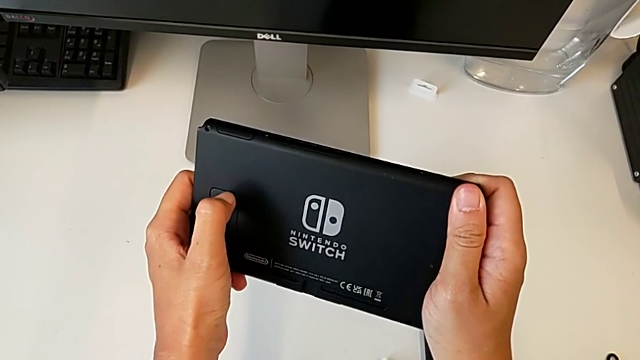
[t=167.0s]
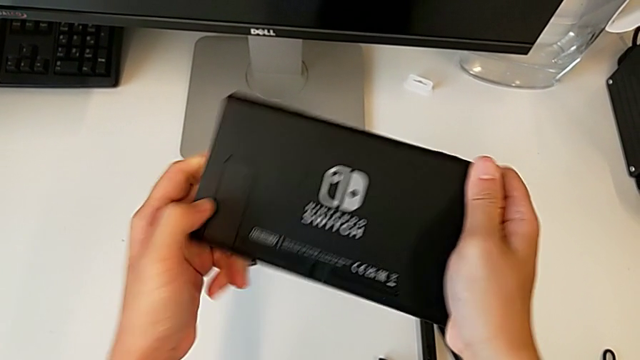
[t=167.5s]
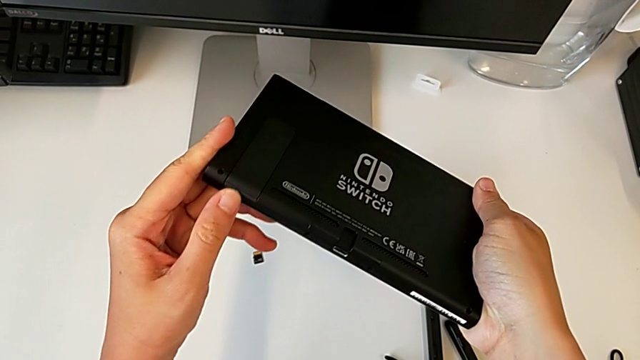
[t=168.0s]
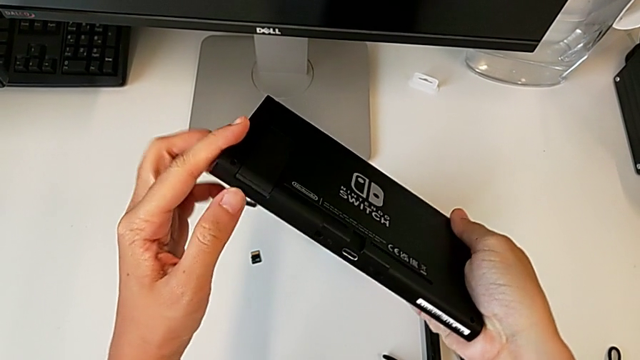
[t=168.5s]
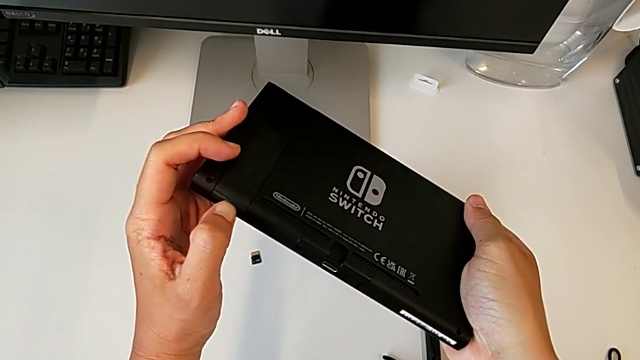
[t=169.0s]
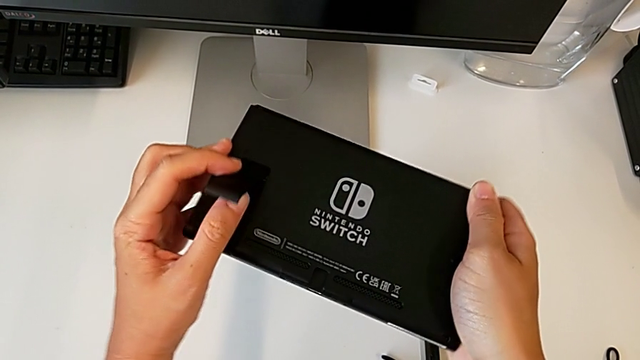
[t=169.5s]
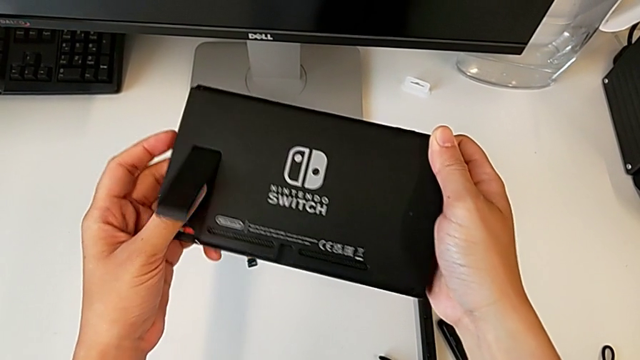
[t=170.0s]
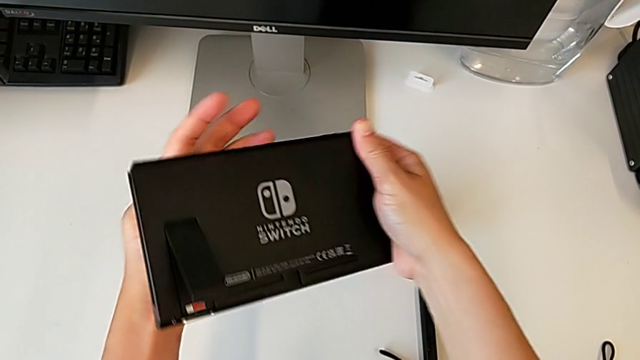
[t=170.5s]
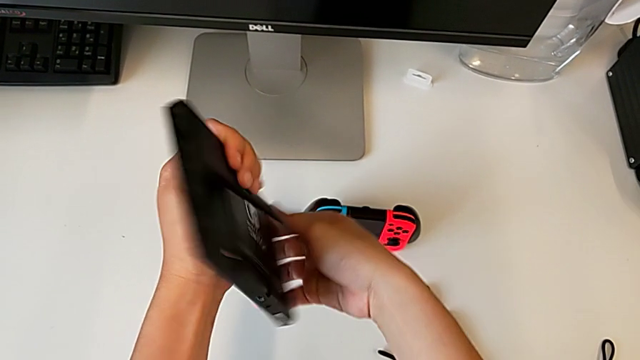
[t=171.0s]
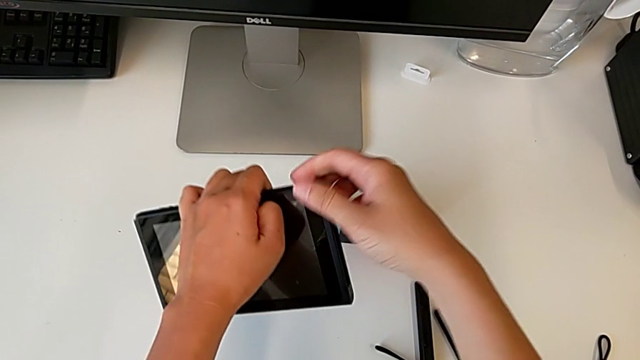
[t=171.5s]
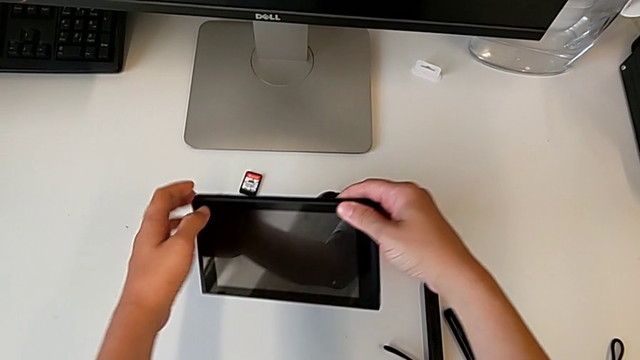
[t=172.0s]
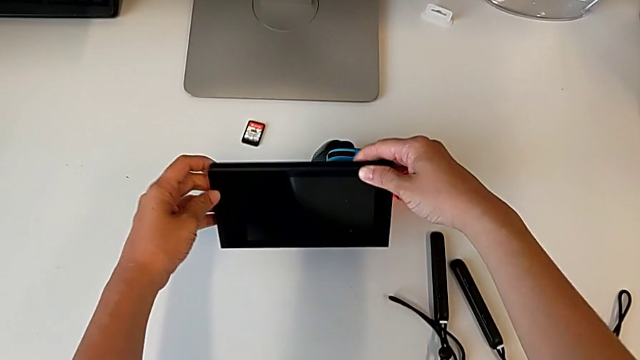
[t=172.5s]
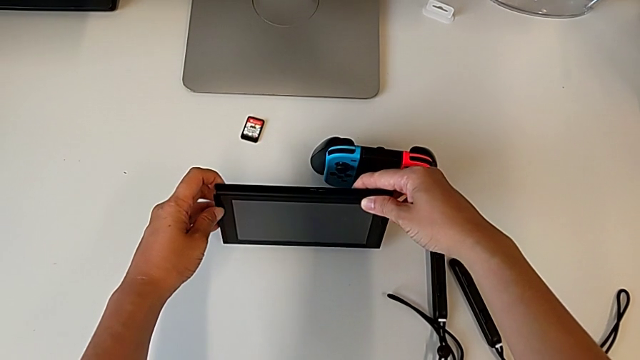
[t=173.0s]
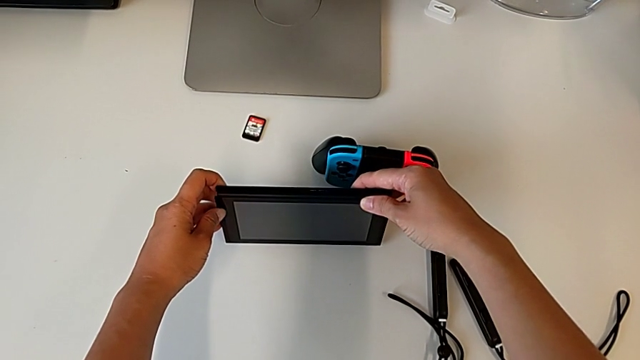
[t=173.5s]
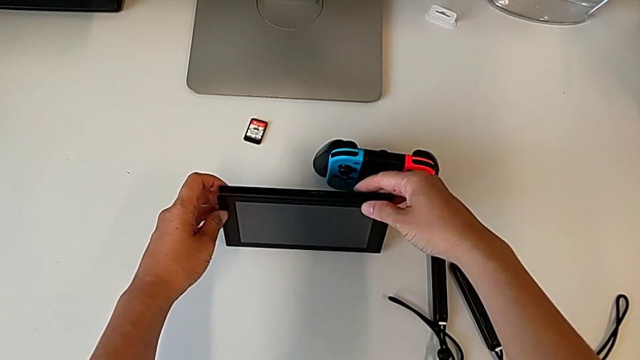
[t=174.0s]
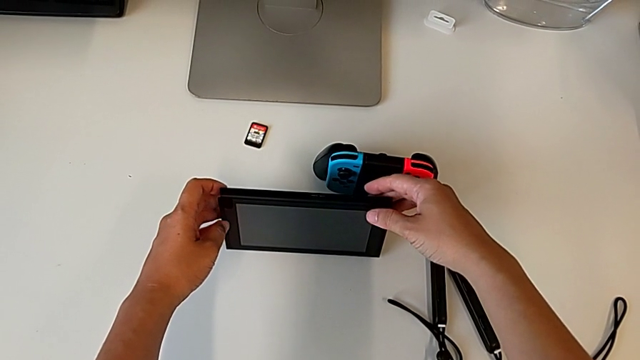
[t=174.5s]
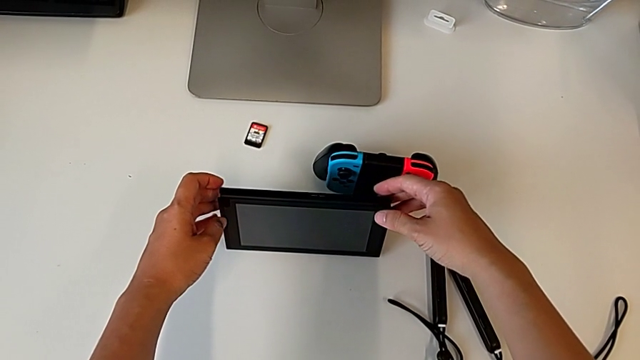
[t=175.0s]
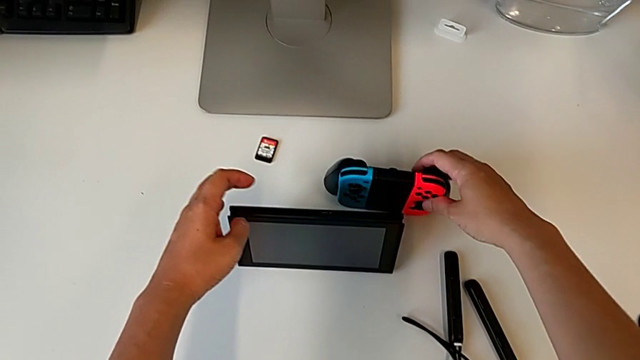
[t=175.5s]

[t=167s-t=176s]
The camera wearer is lifting the kickstand of the Nintendo Switch. They open the Nintendo Switch, rotate it and place it.

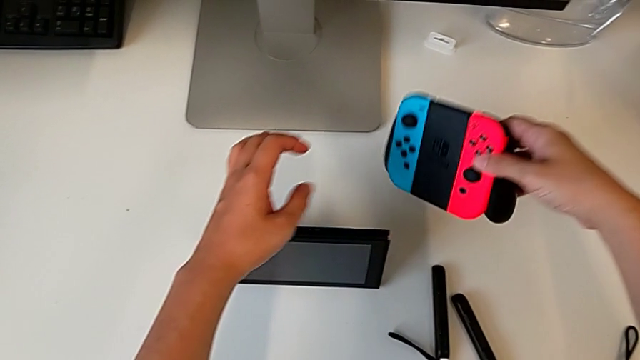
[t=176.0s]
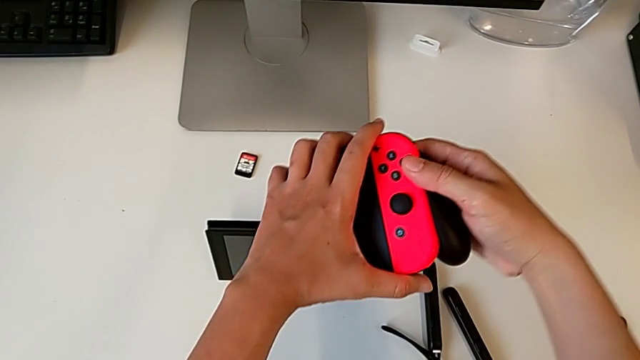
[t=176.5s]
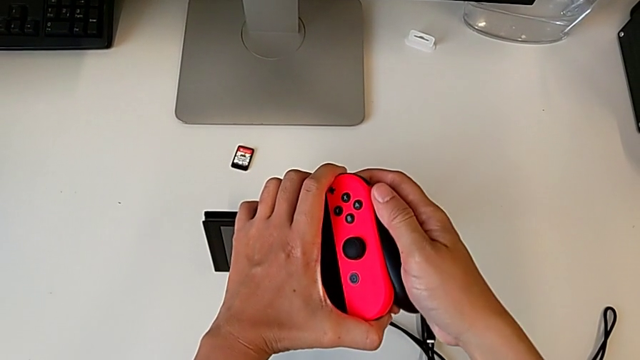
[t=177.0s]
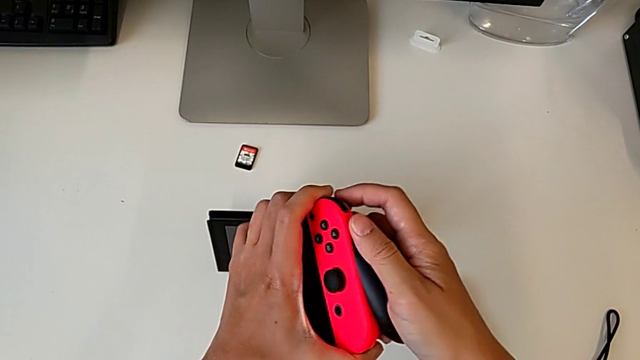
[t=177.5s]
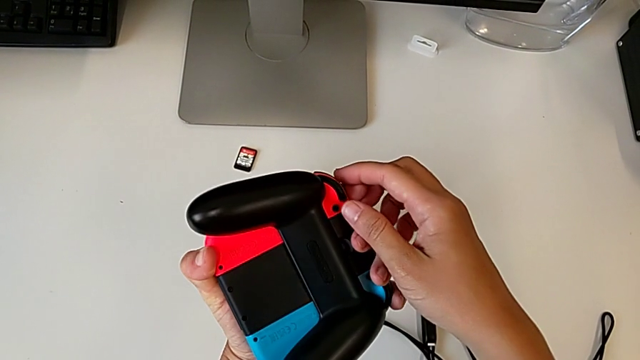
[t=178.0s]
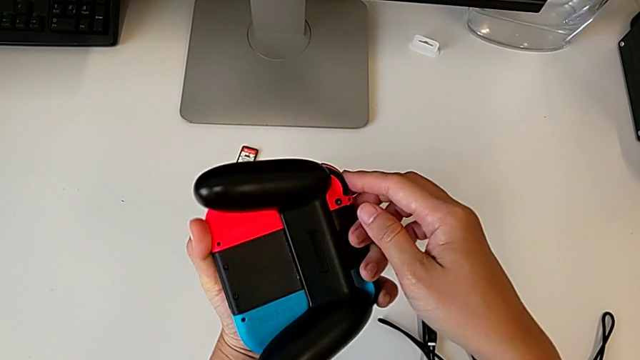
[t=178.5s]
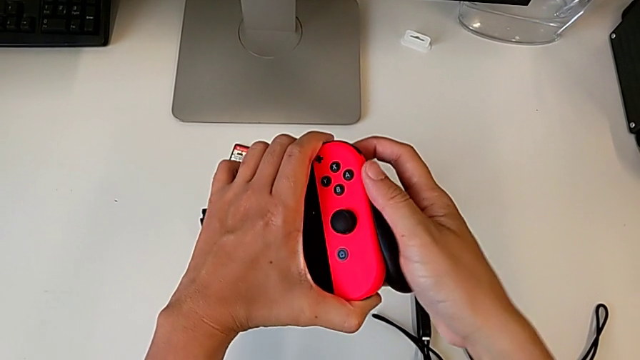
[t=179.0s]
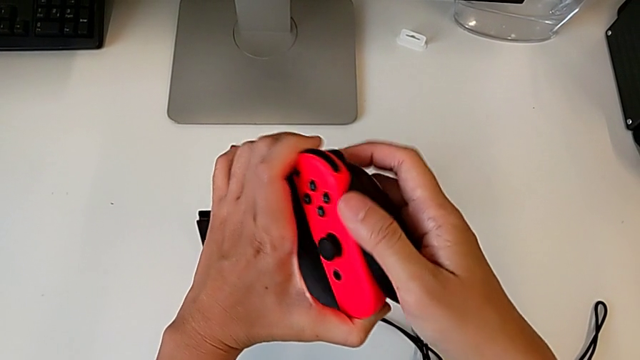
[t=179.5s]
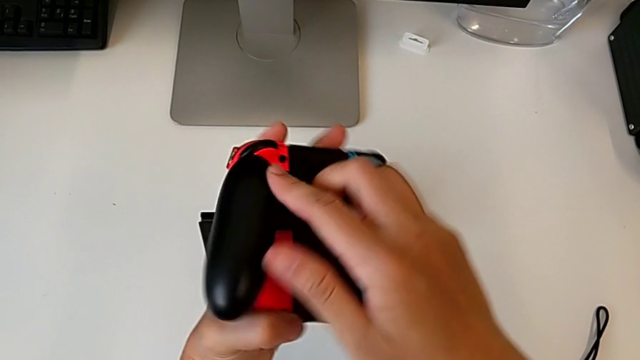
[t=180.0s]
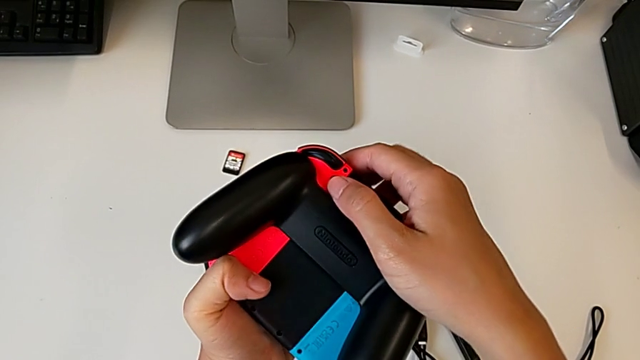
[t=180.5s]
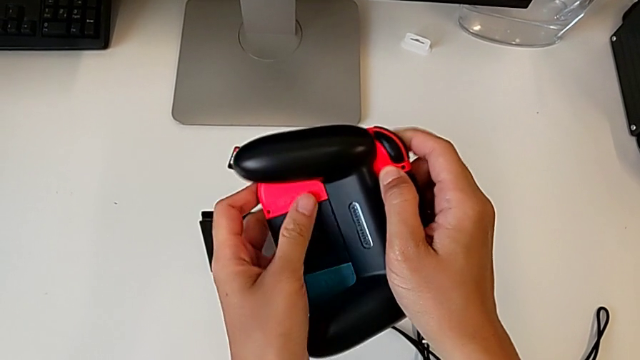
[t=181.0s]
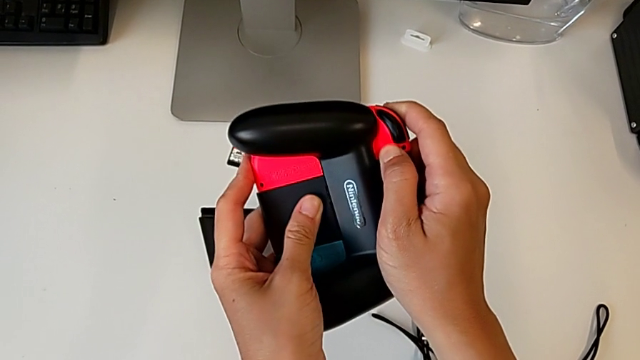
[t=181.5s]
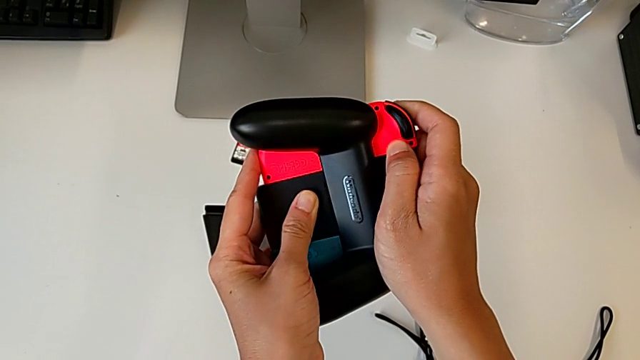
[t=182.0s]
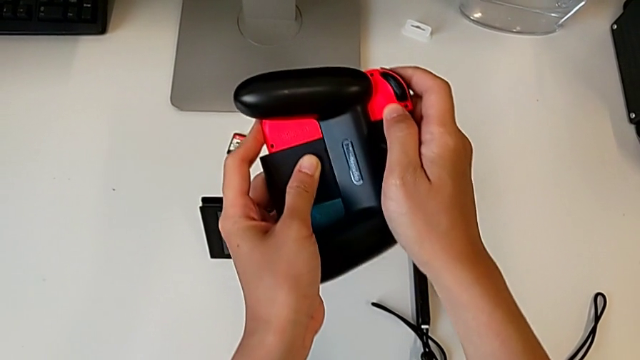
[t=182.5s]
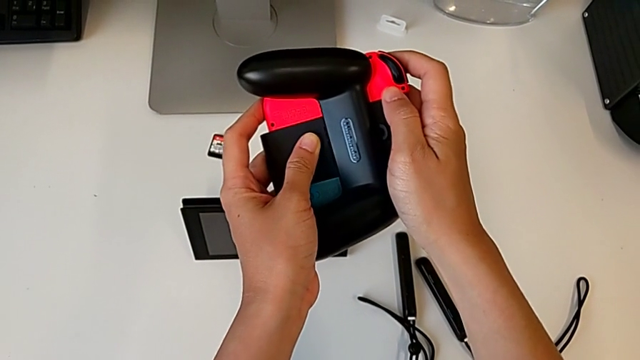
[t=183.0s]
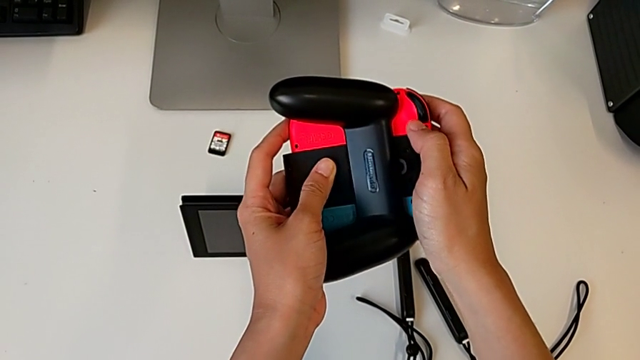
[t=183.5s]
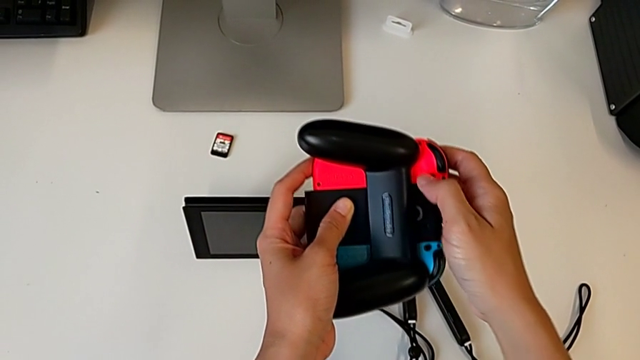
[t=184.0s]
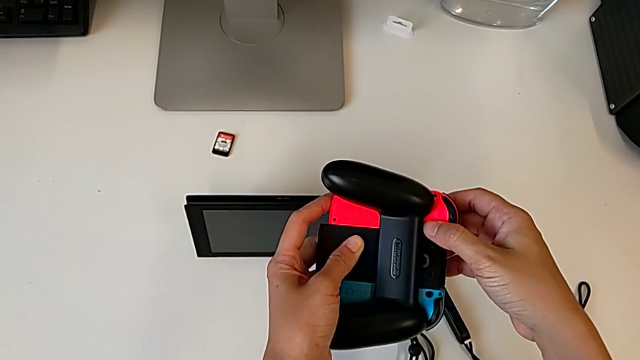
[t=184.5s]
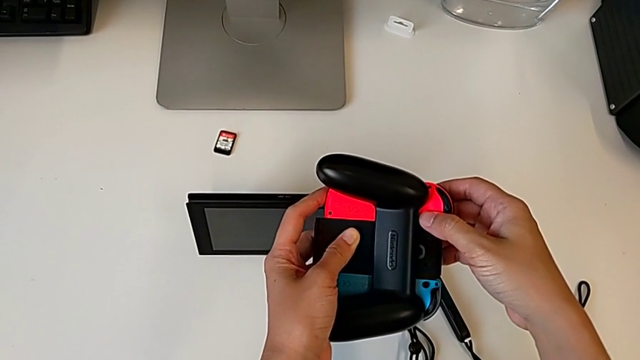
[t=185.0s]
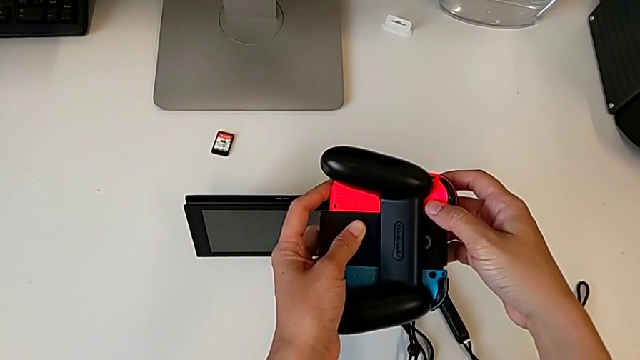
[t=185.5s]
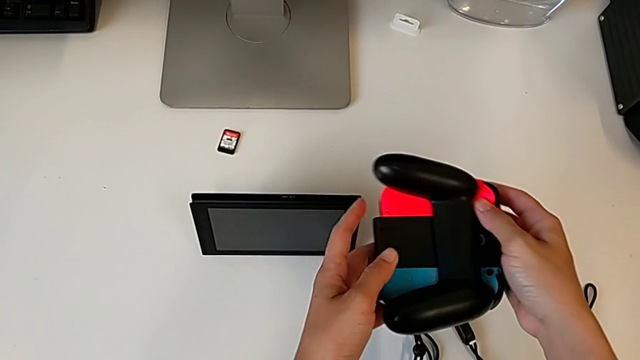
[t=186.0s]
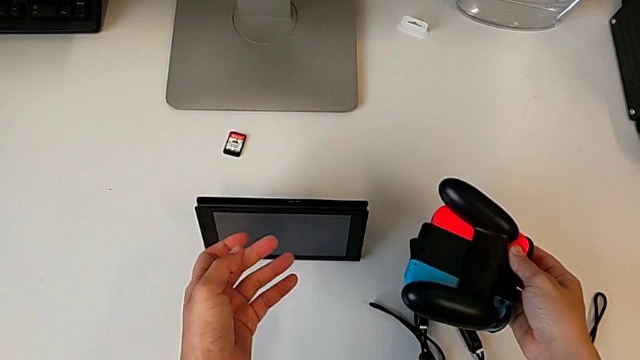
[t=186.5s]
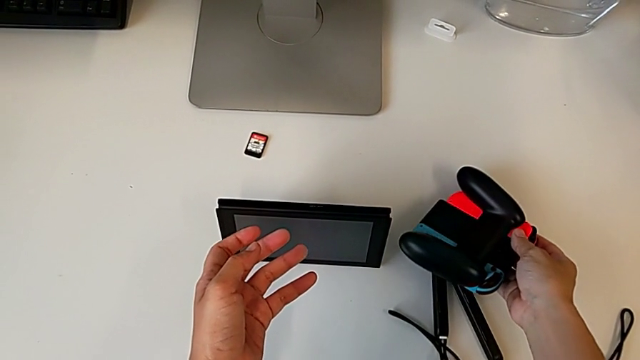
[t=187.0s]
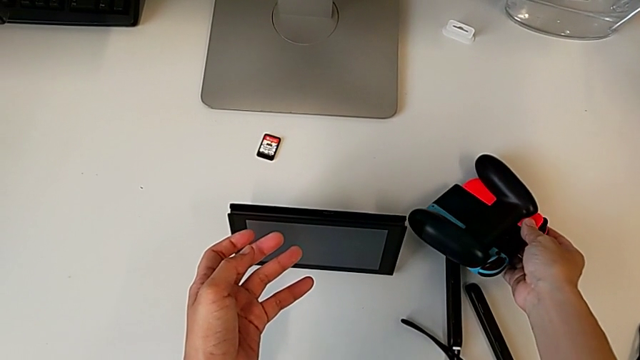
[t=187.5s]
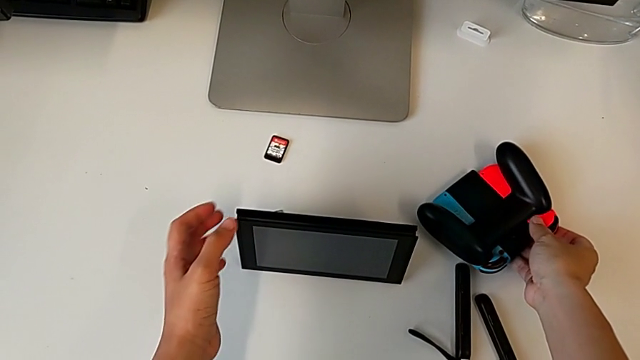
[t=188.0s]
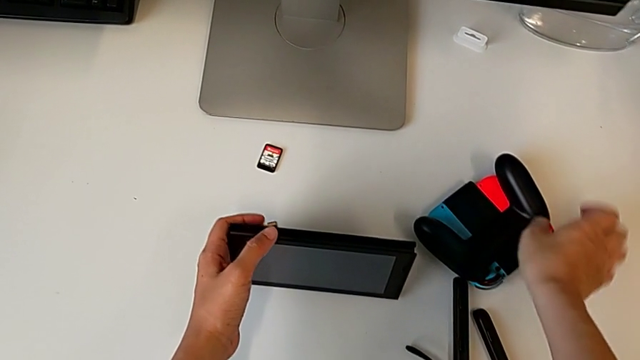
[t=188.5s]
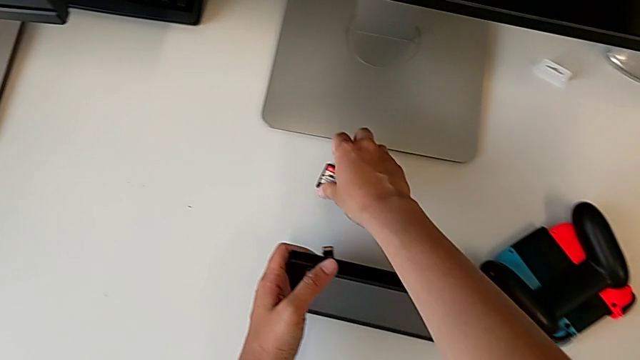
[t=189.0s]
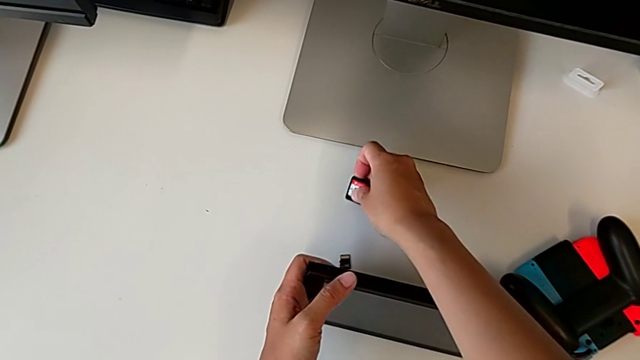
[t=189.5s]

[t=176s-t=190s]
The camera wearer is exchanging the game card in the Nintendo Switch. They grab the comfort grip, rotate it twice, place it and grab the Nintendo Switch.
